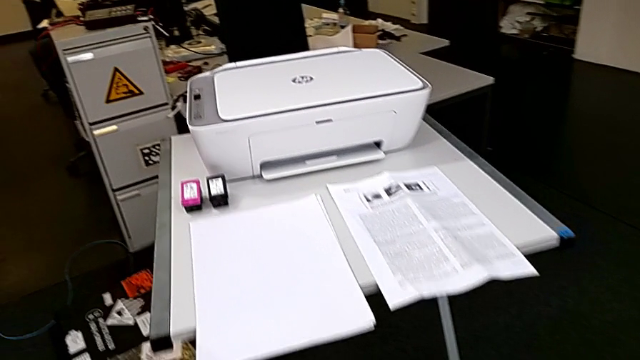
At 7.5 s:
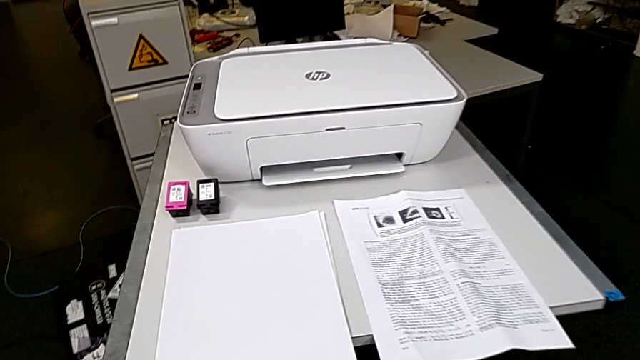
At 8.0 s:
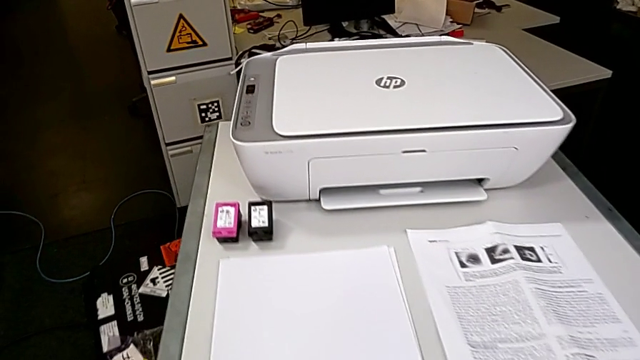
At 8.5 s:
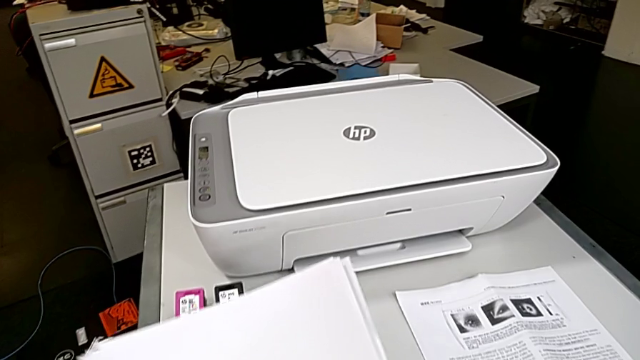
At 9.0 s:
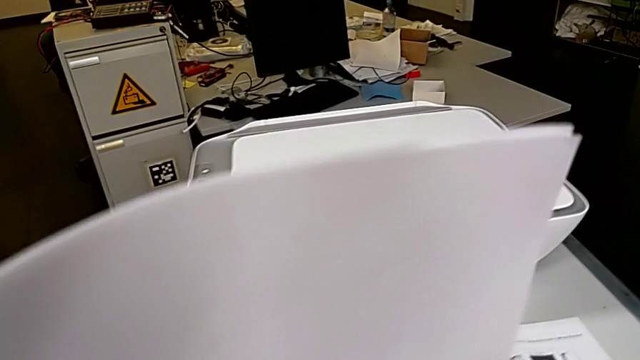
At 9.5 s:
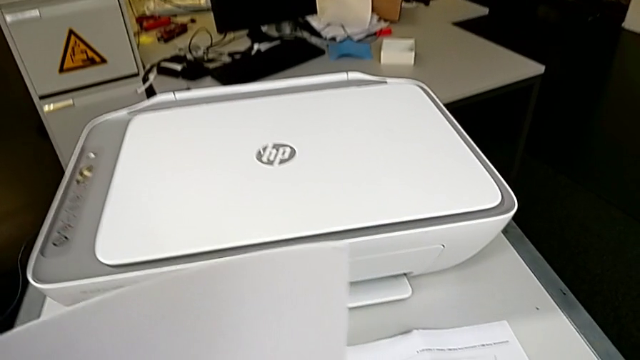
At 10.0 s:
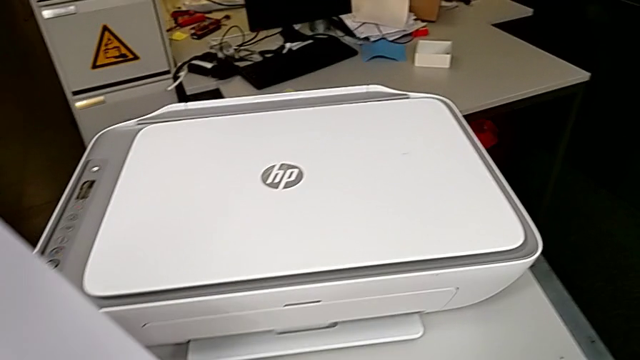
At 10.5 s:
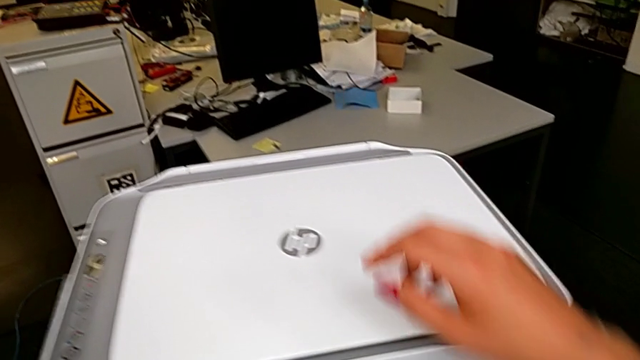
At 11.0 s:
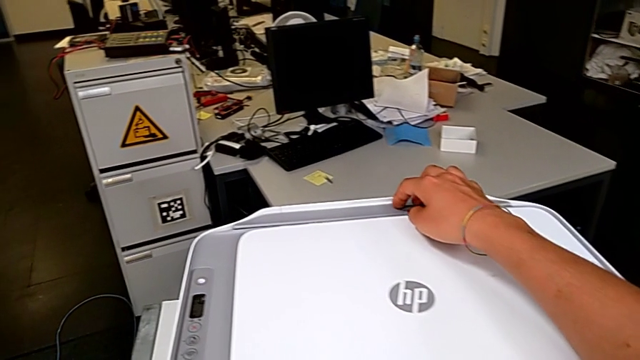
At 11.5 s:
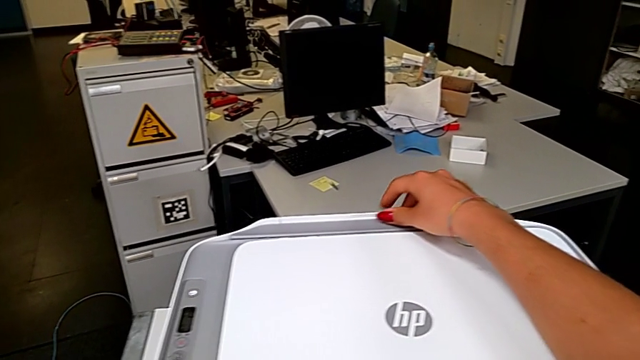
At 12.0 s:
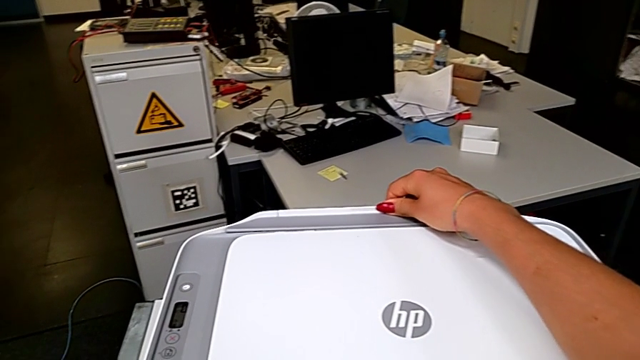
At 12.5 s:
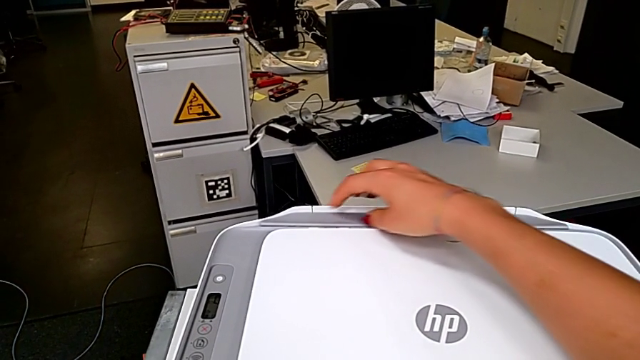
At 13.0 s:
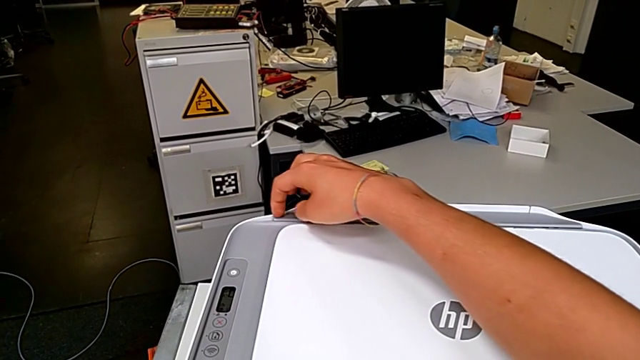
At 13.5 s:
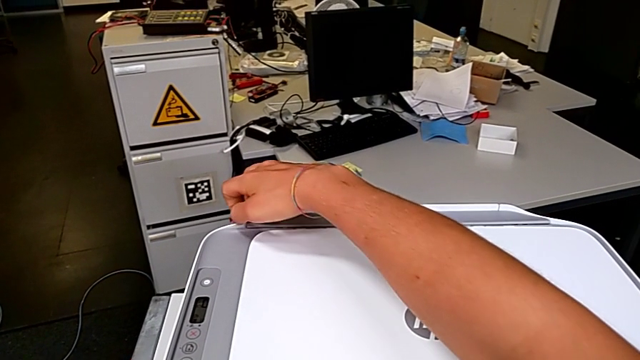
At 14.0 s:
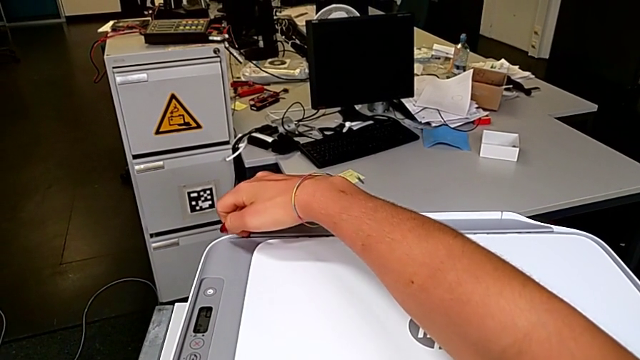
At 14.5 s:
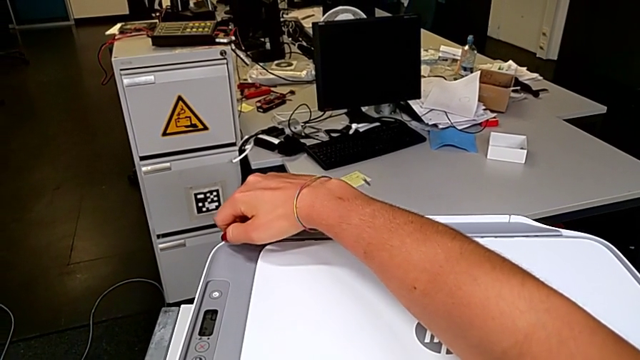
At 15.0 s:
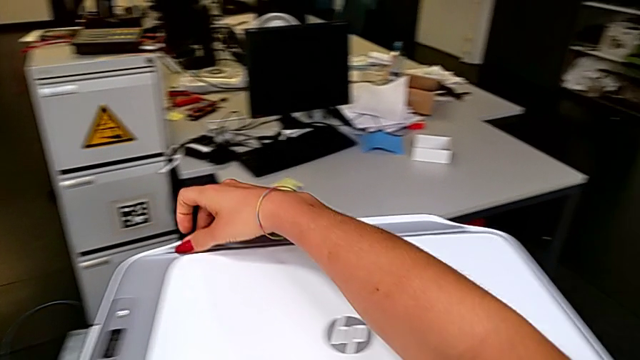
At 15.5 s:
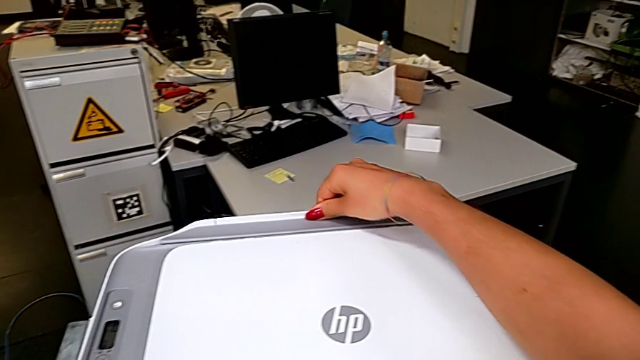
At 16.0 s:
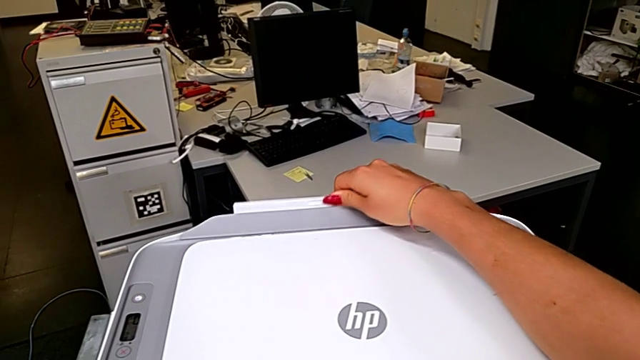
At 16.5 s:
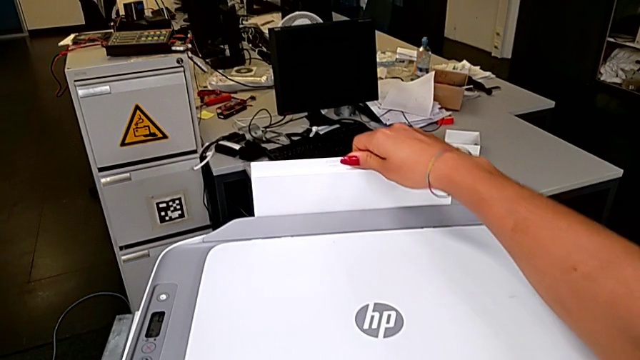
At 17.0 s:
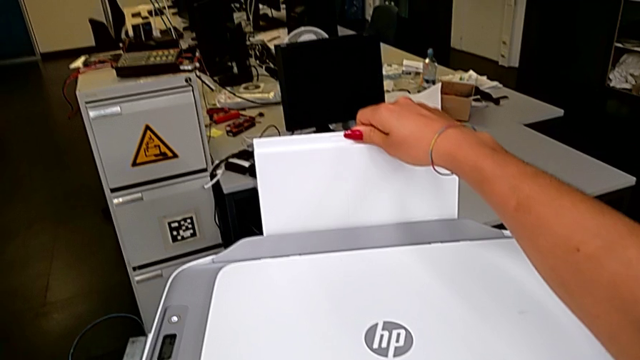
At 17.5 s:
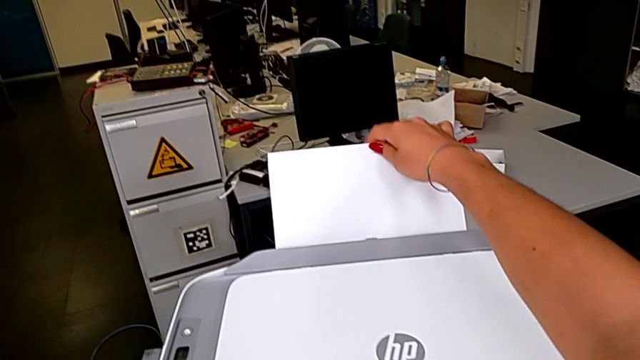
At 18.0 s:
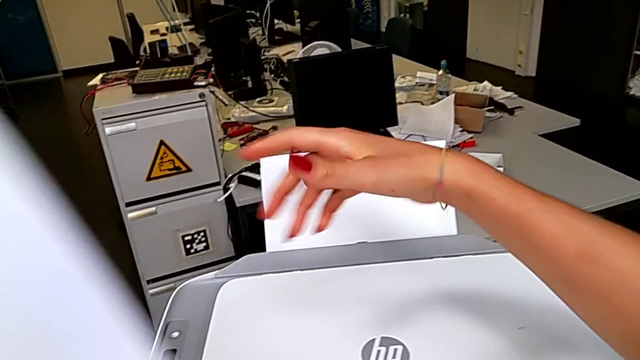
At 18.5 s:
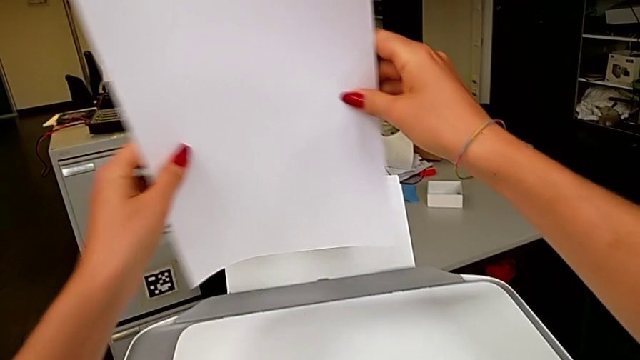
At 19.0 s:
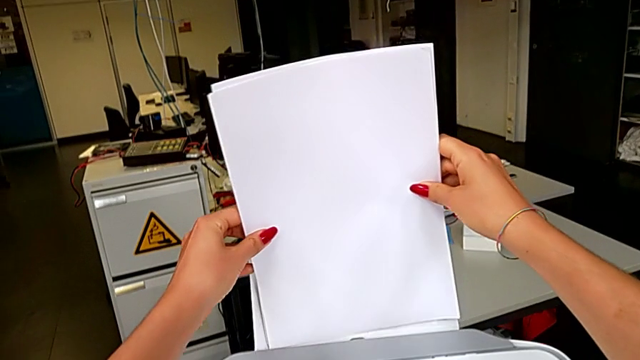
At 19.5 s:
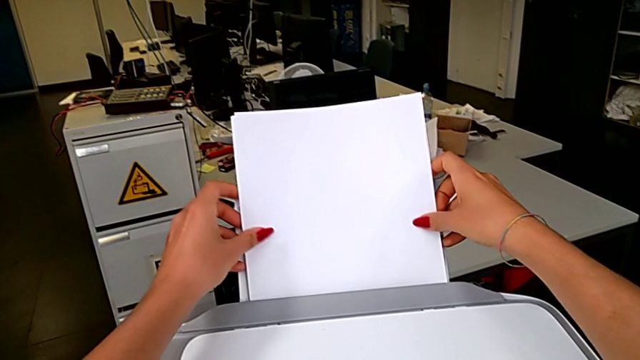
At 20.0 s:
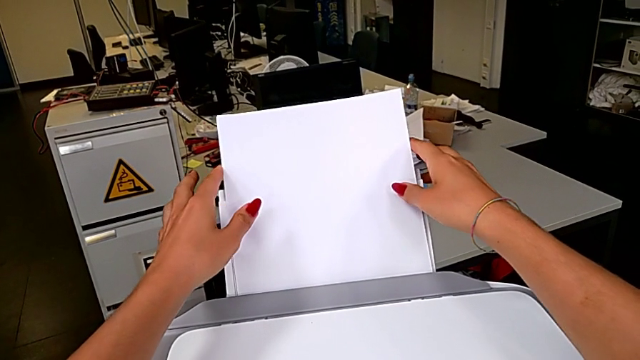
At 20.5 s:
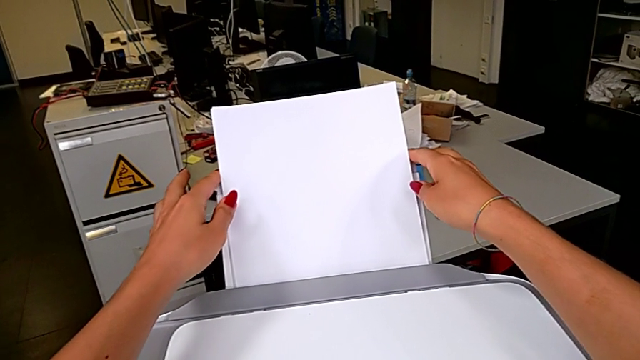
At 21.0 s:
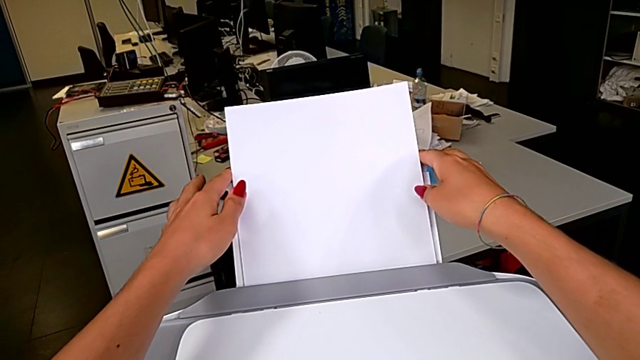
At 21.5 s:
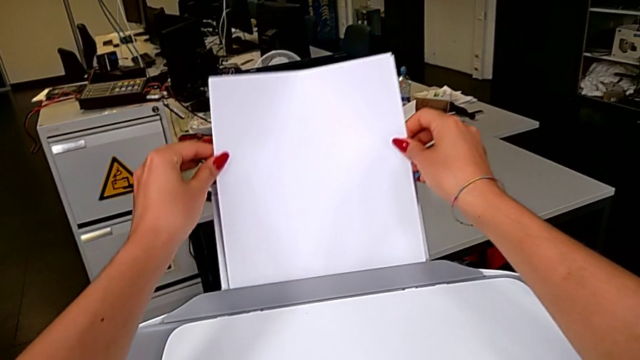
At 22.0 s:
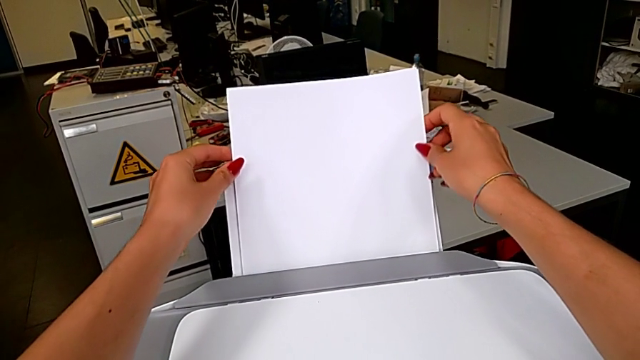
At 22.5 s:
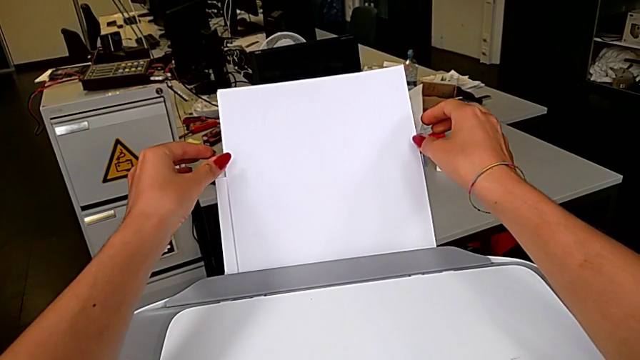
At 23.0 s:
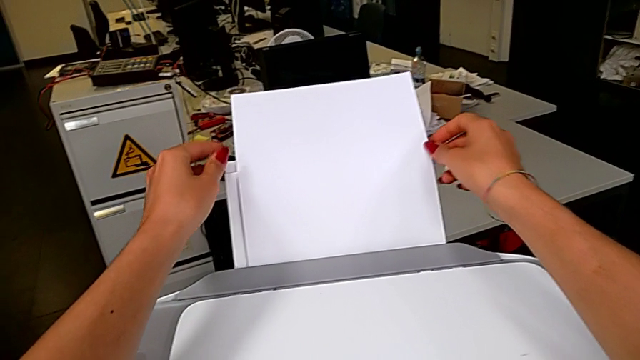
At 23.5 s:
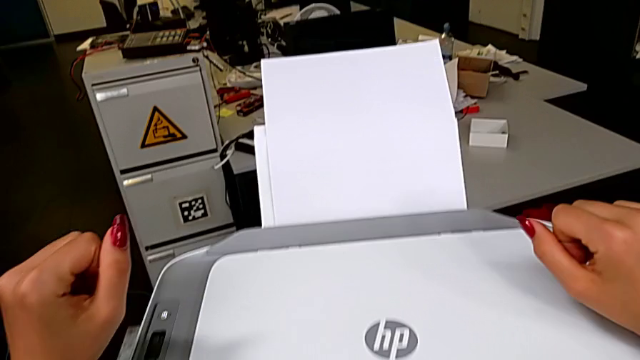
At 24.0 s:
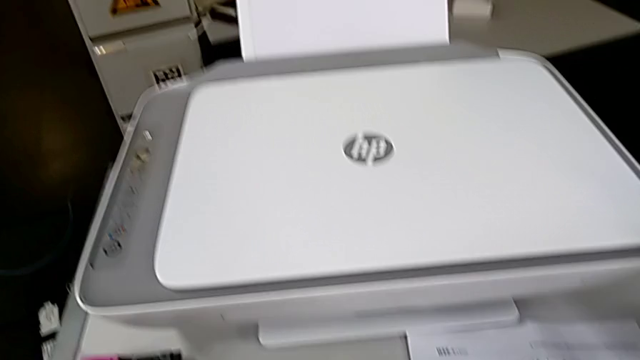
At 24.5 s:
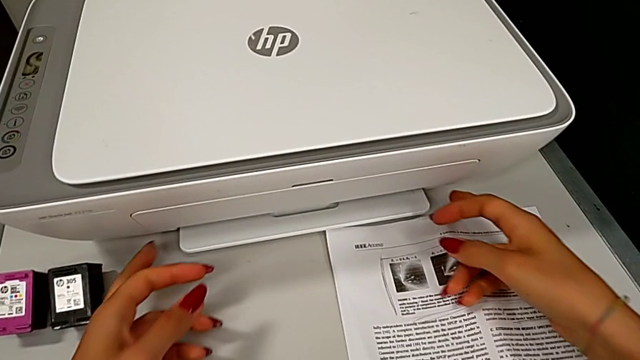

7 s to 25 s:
The camera wearer loads the paper stack into the printer. They grab the paper tray, open it and insert the paper stack.

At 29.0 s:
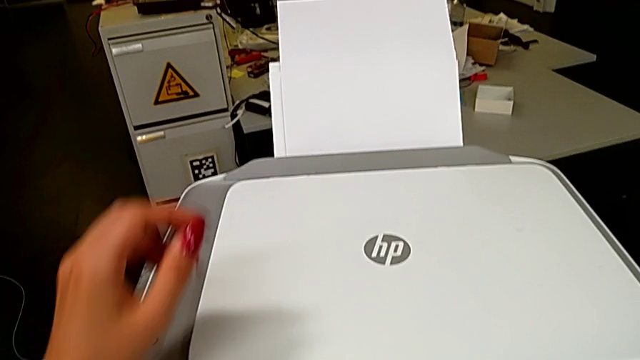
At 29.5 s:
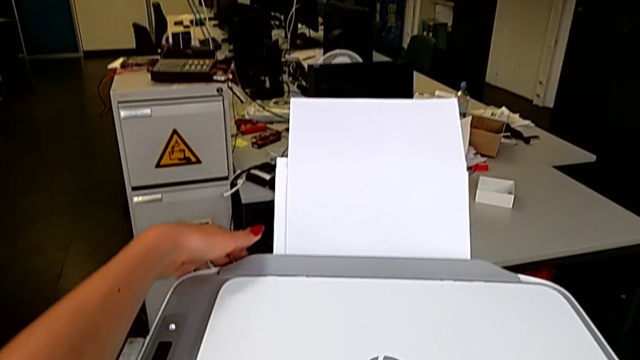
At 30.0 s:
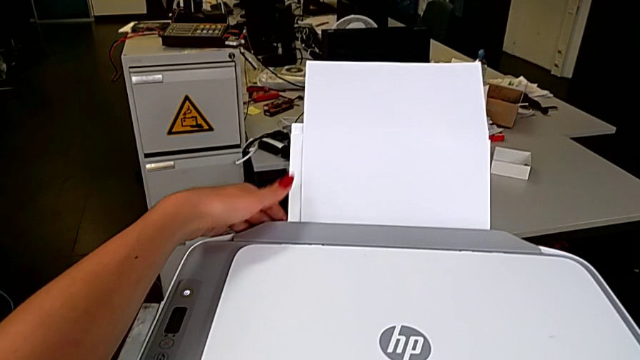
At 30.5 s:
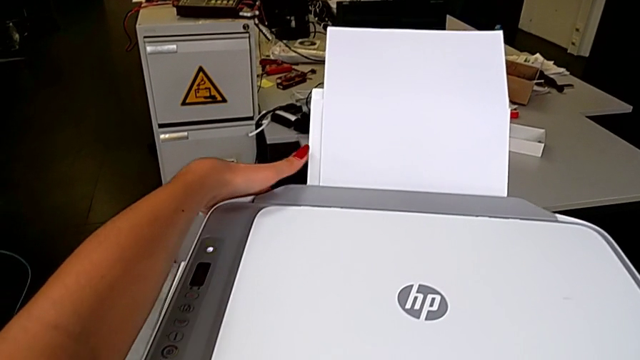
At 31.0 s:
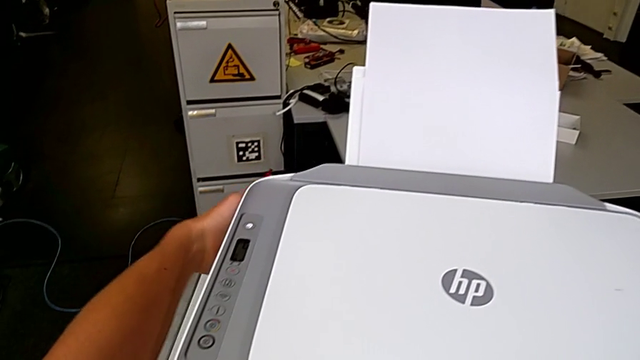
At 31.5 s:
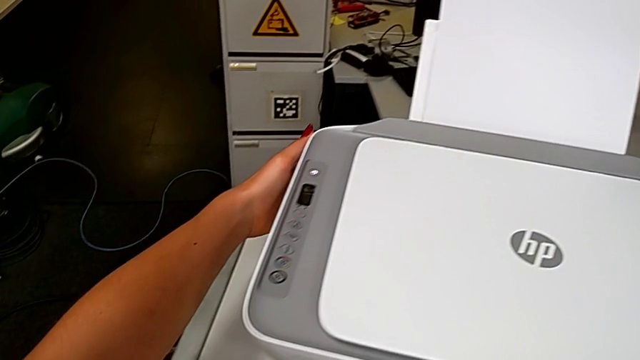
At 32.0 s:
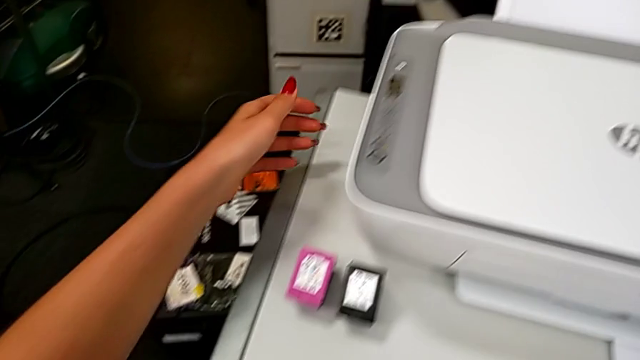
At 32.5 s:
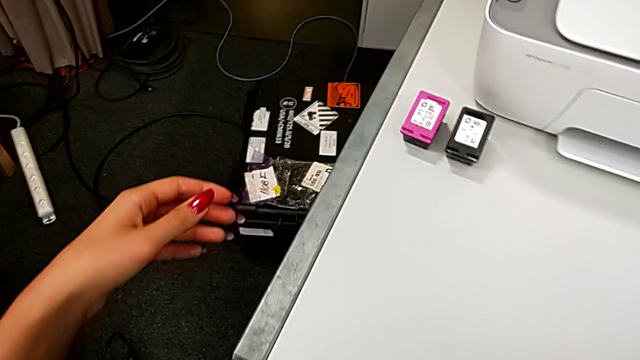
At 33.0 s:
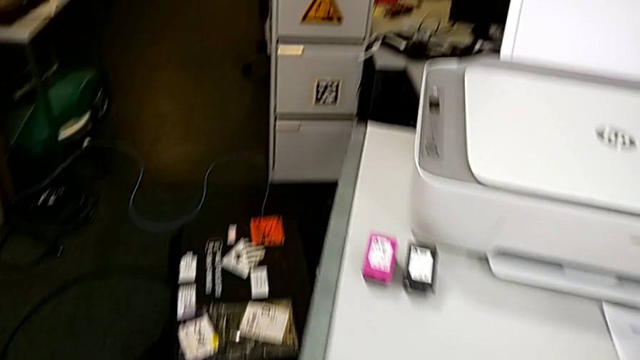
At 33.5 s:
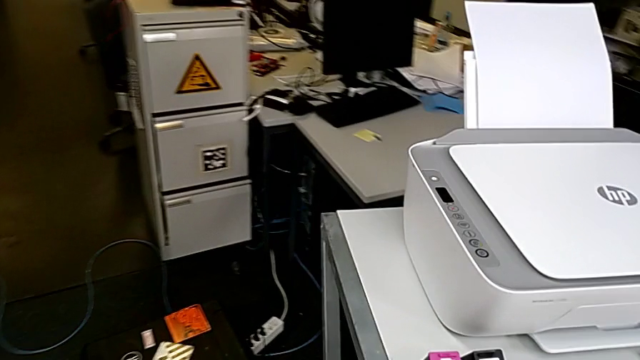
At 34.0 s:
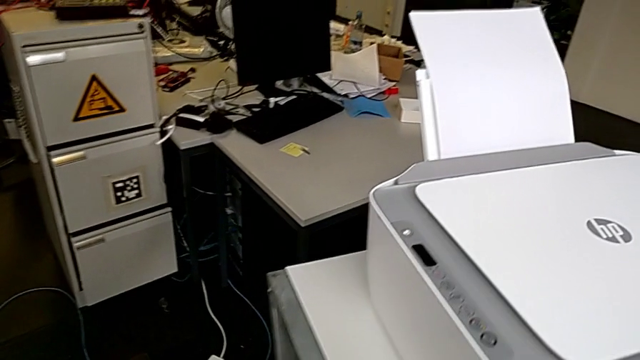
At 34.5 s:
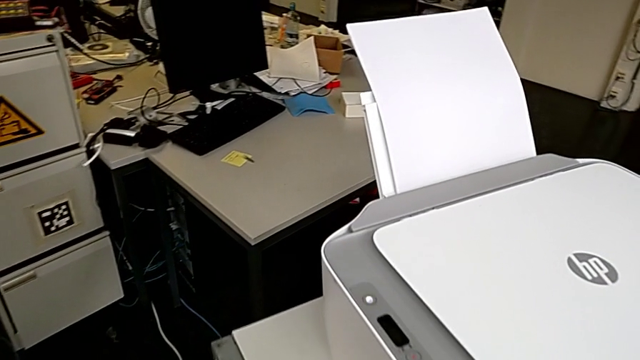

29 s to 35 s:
The camera wearer is aligning the paper stand's lock.
